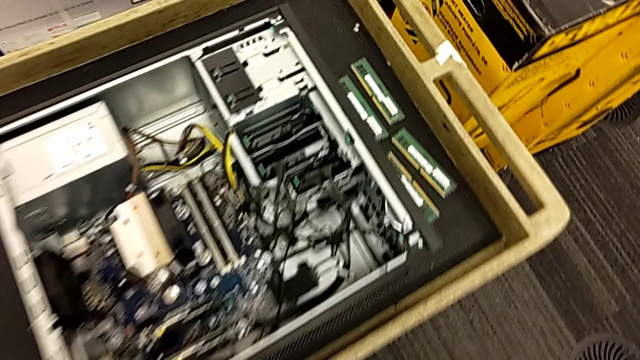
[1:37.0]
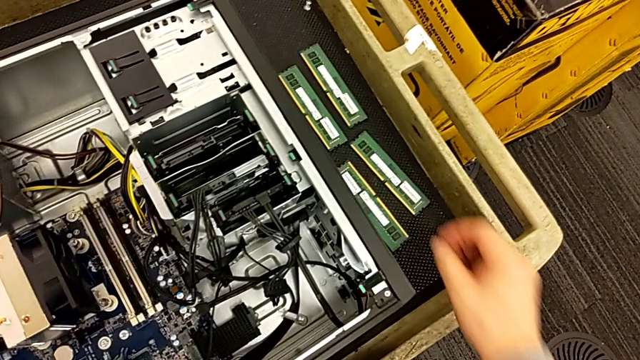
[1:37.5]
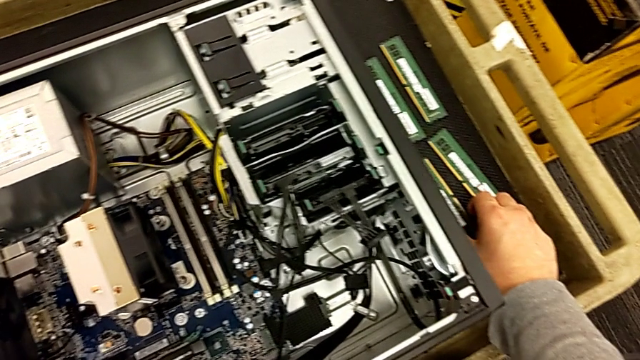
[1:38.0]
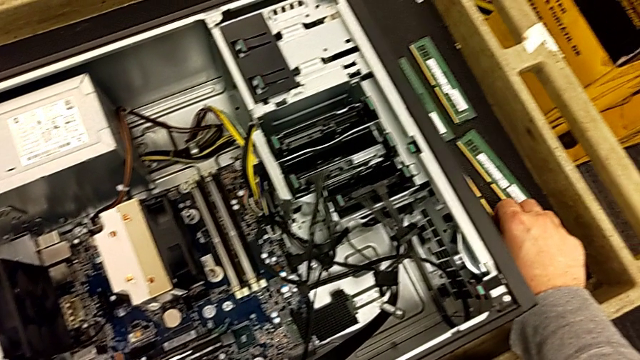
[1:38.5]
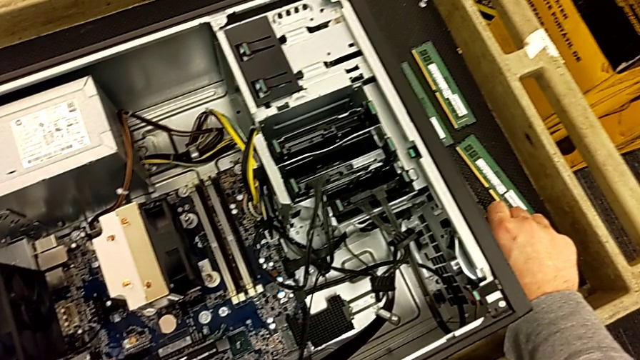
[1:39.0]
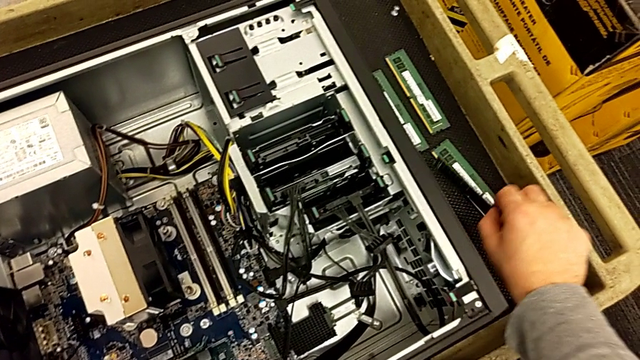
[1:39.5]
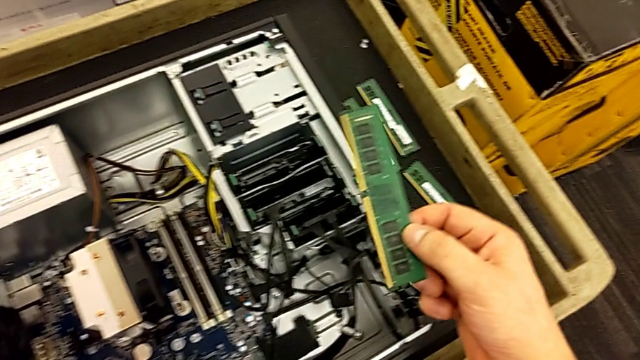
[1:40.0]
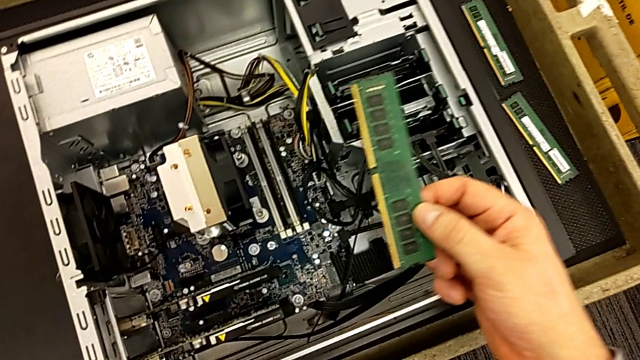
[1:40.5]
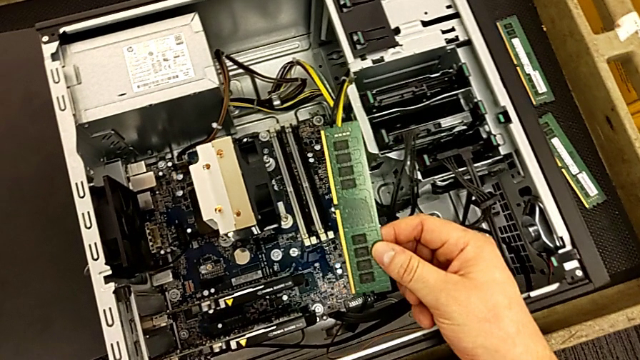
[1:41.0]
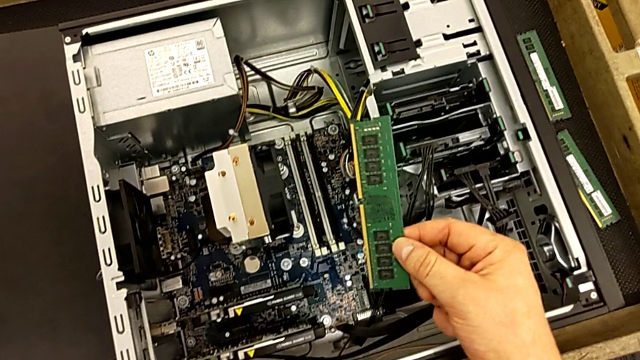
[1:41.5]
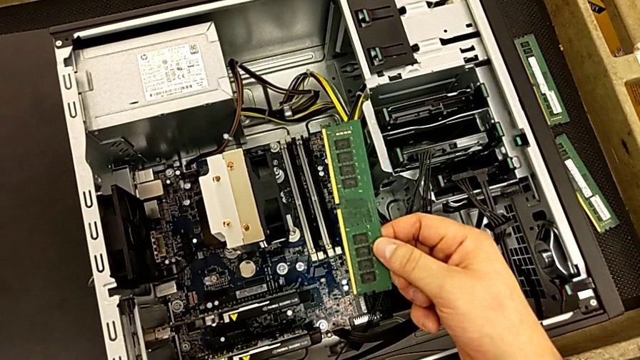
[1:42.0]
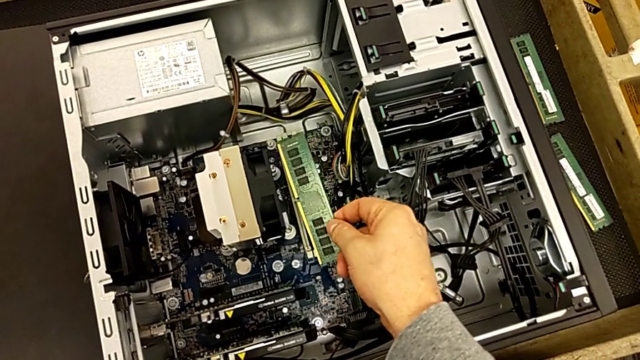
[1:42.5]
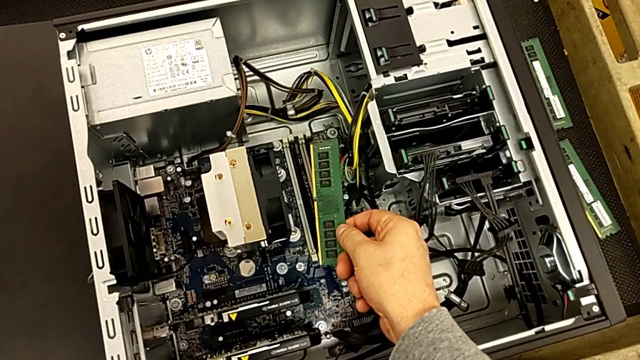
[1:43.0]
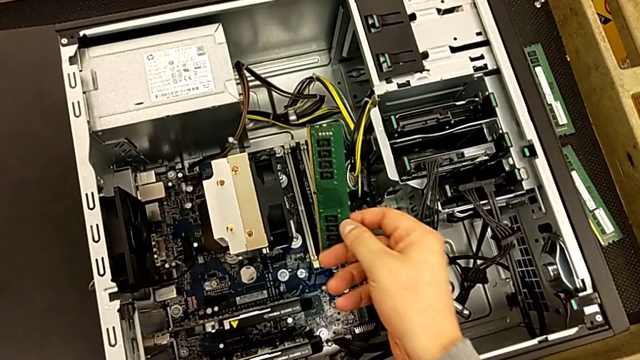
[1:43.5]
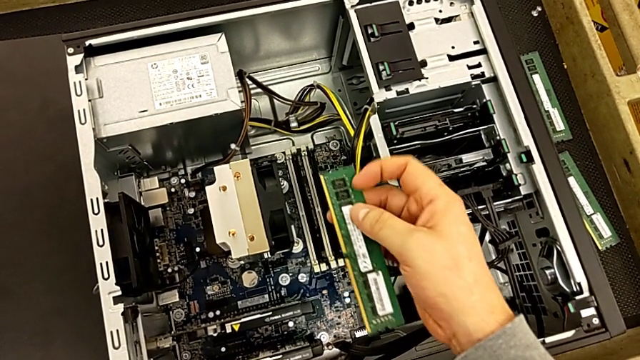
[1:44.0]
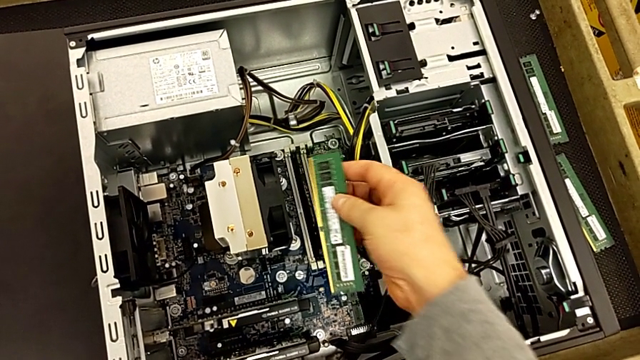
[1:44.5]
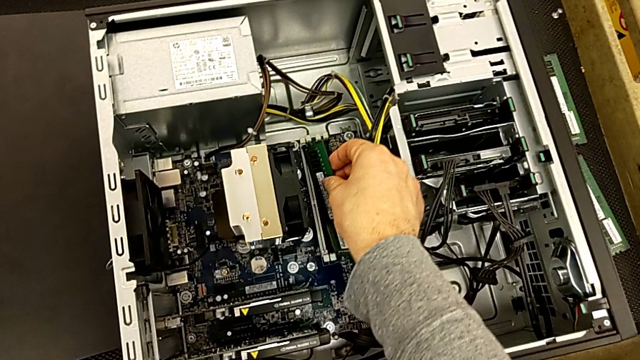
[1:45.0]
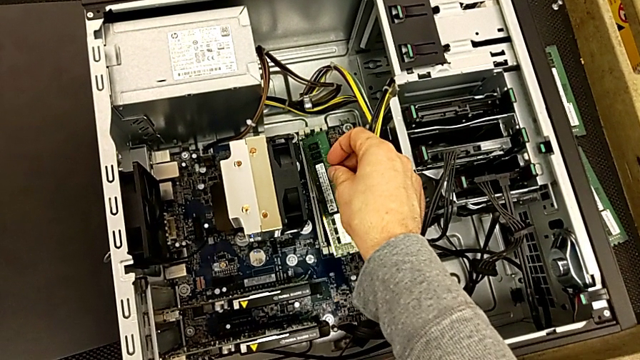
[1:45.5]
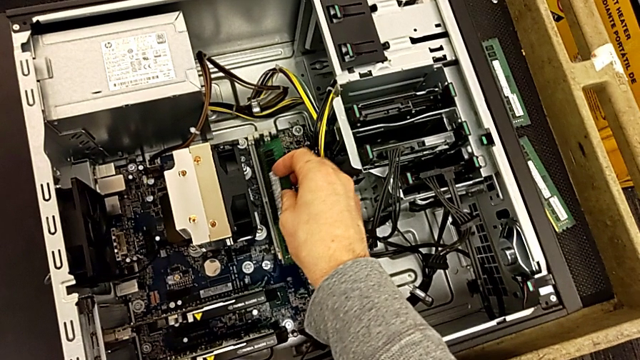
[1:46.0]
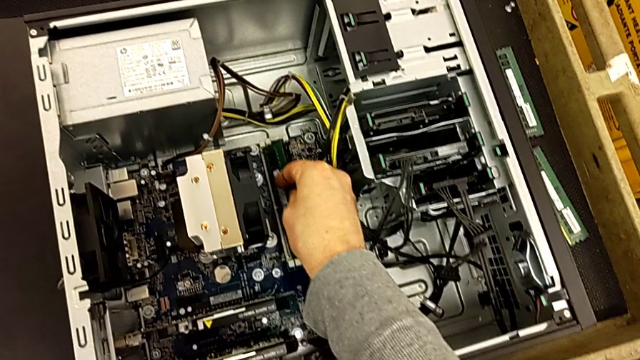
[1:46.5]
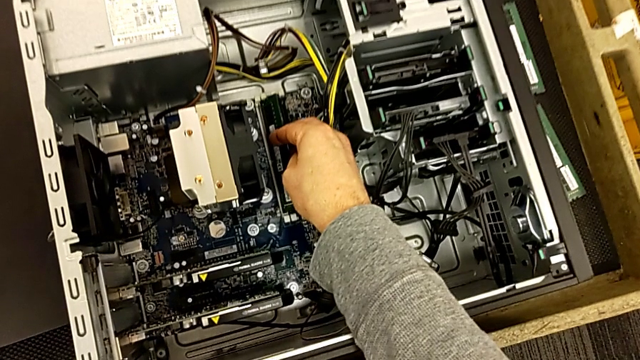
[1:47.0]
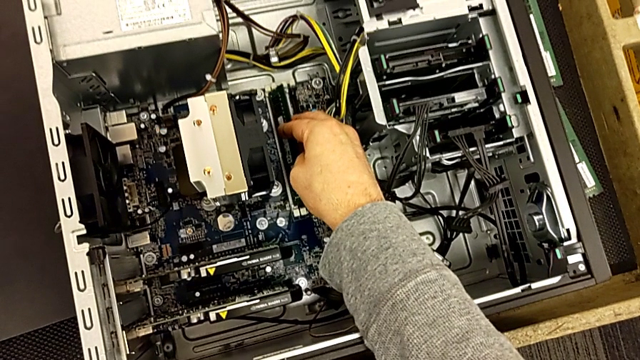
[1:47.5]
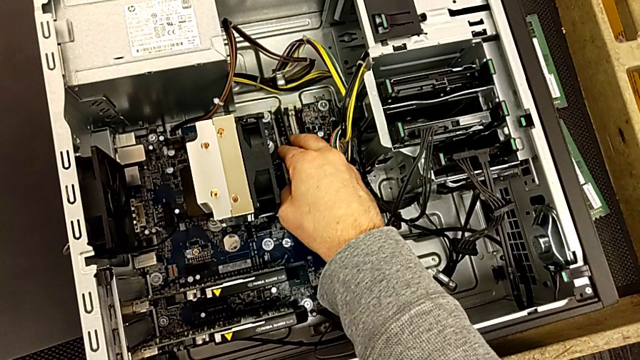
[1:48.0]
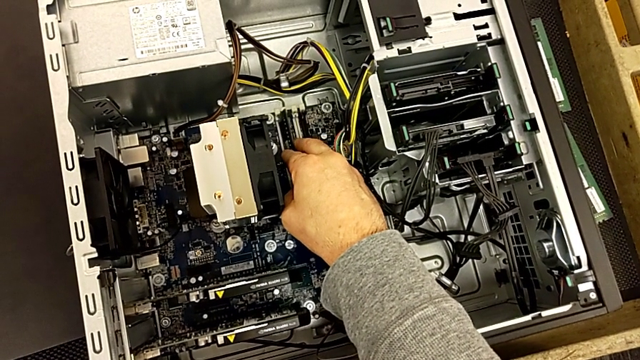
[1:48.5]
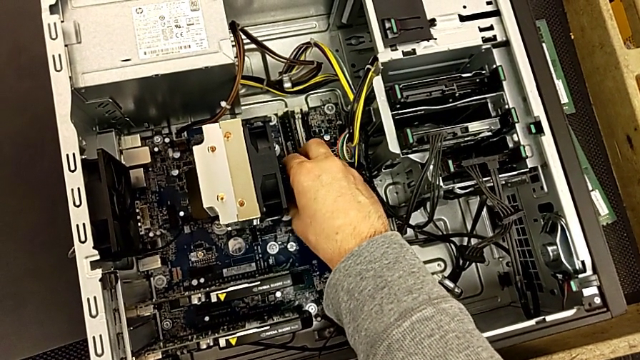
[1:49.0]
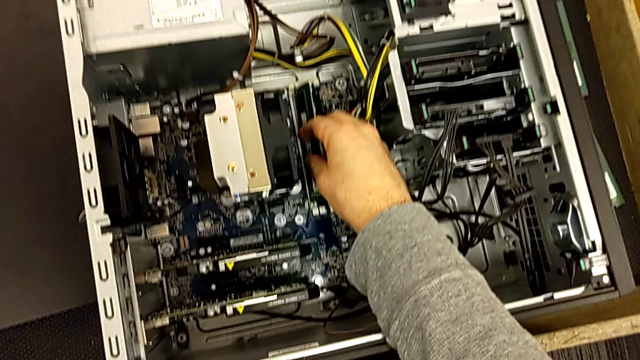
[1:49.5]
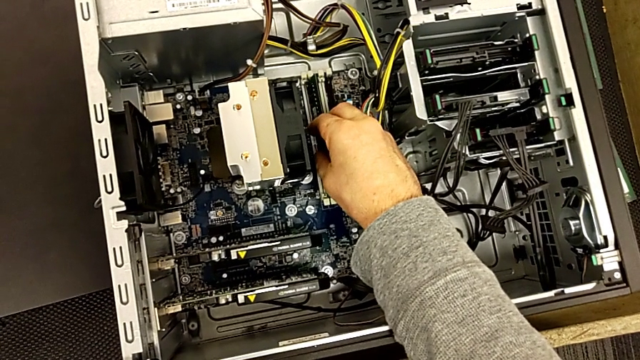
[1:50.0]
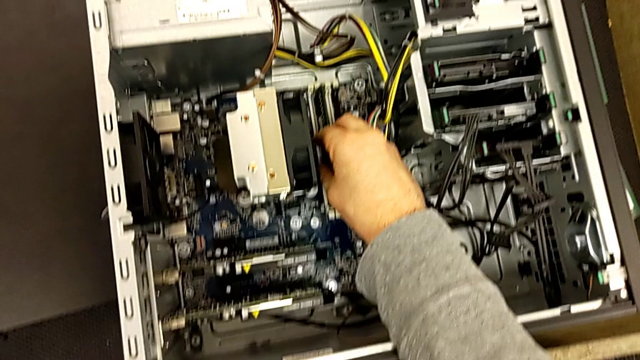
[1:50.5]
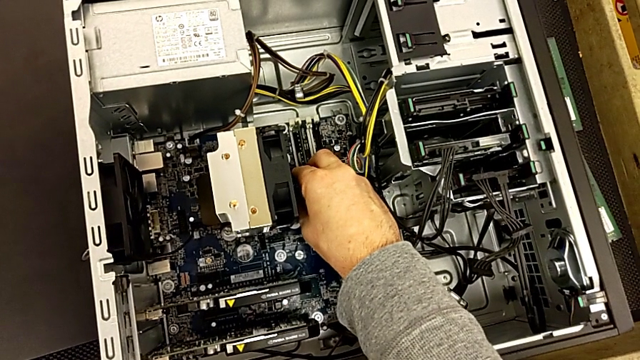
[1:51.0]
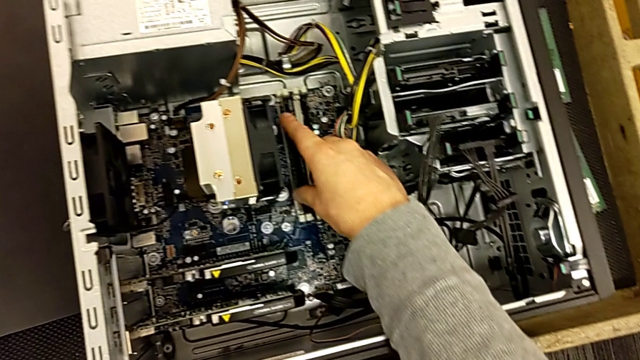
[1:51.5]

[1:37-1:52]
The camera wearer is assembling all of the RAMs. They grab the RAM and begin to insert the first RAM.

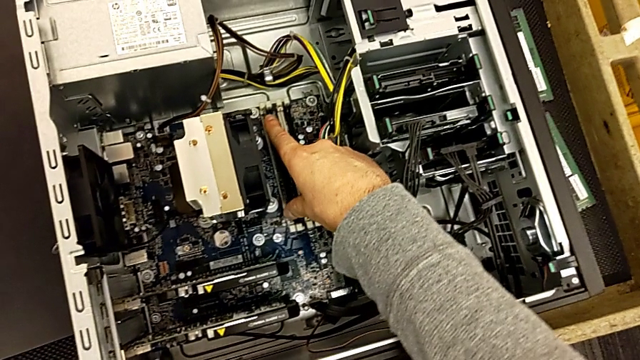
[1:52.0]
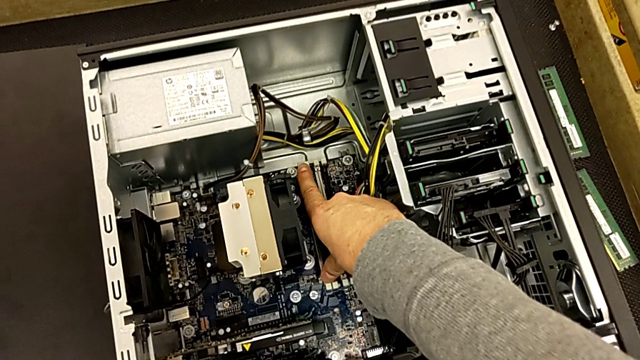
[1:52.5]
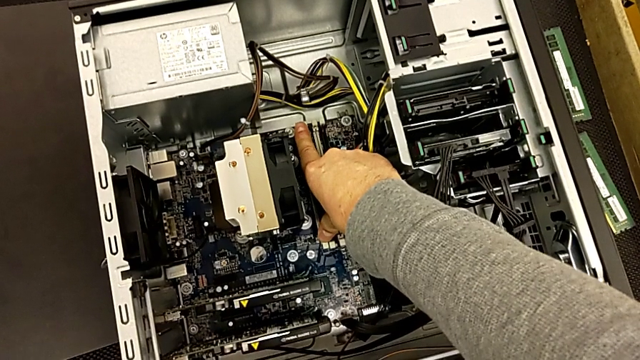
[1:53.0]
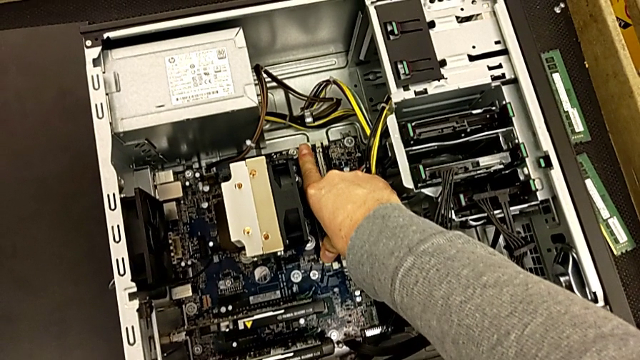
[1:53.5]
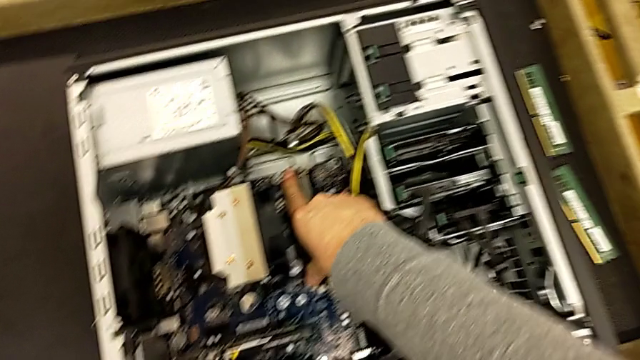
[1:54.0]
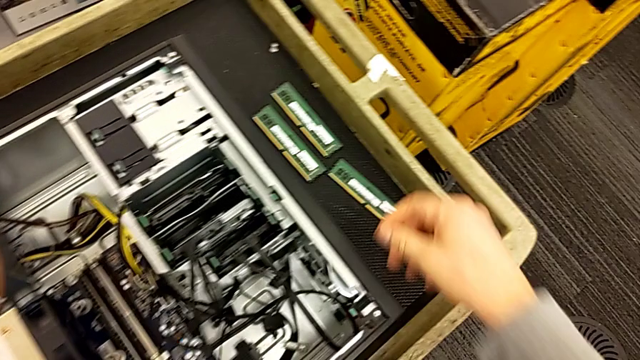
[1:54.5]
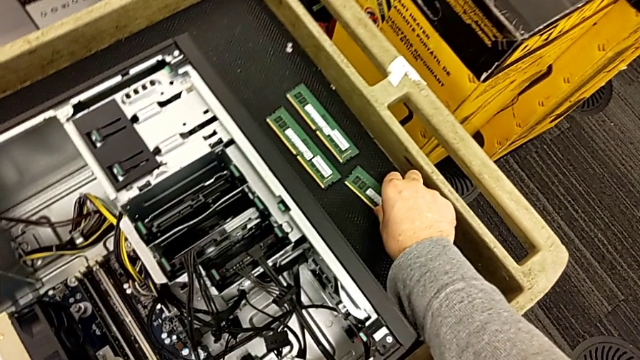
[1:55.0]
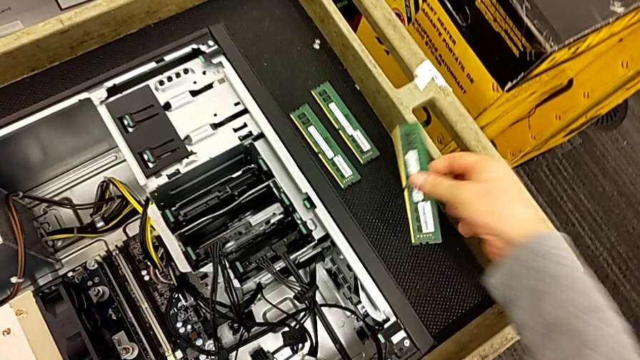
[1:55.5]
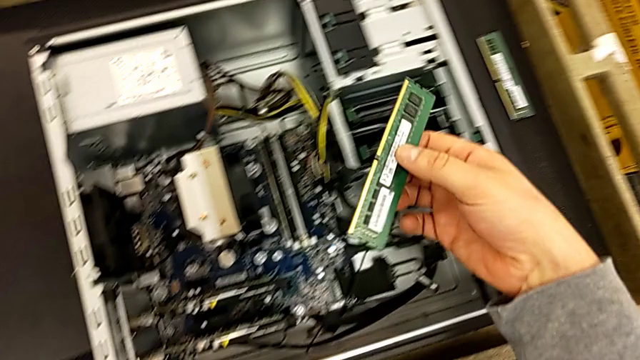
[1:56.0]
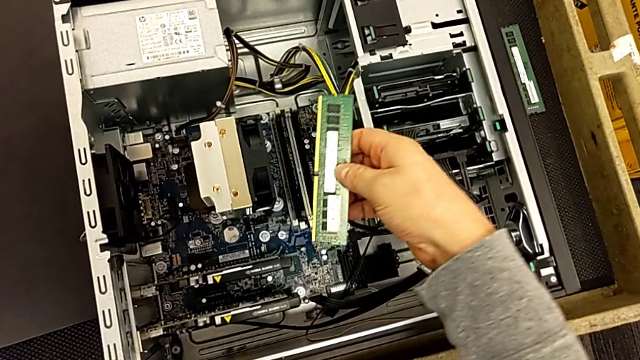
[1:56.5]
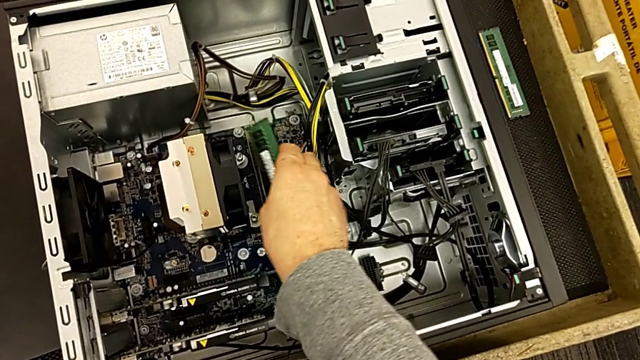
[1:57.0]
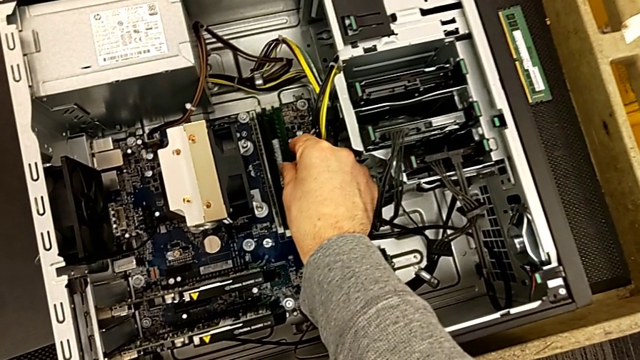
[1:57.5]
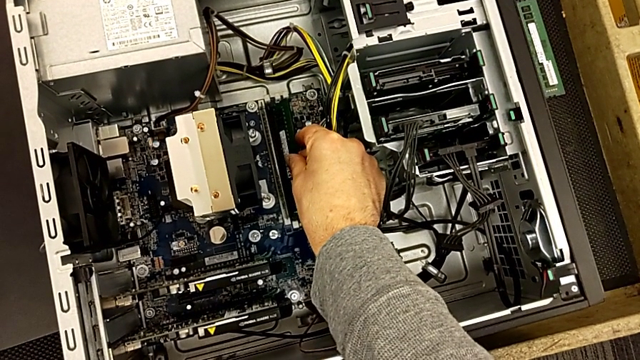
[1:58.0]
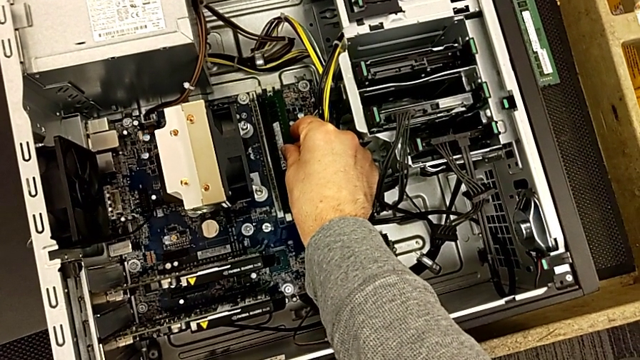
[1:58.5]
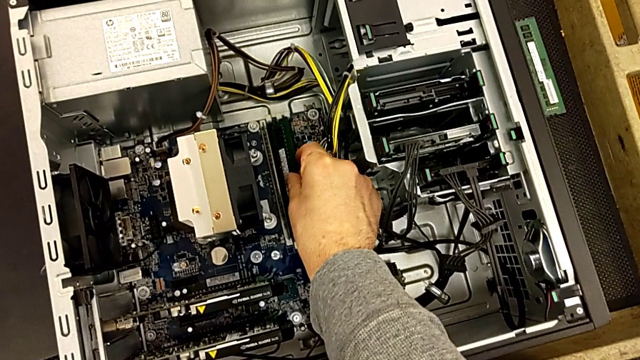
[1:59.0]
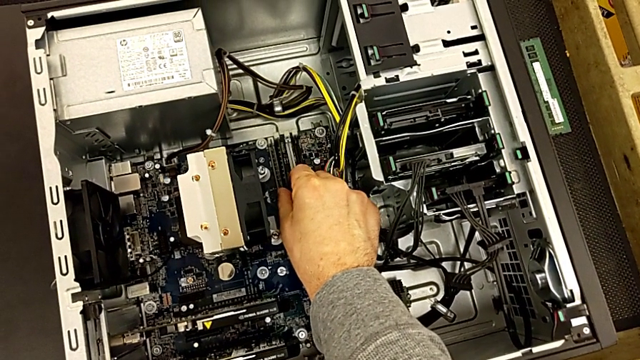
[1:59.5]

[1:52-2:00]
The camera wearer is assembling all of the RAMs. They insert the first RAM and begin to insert the second RAM.
